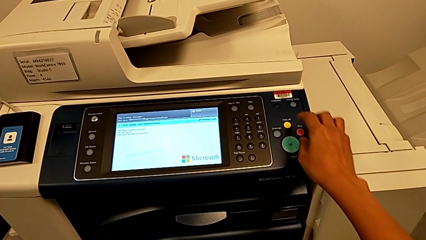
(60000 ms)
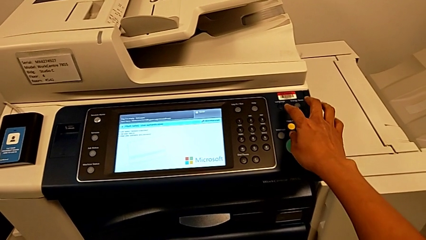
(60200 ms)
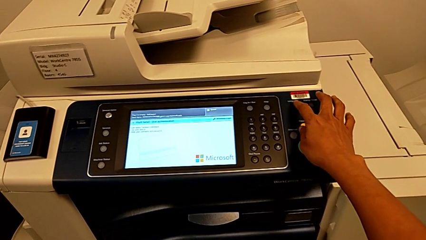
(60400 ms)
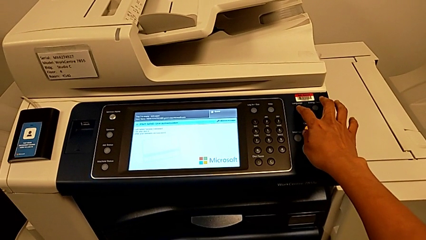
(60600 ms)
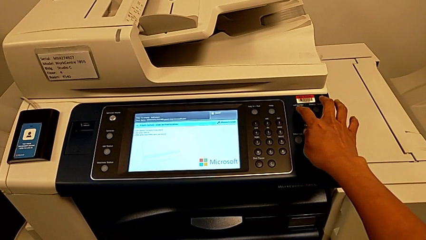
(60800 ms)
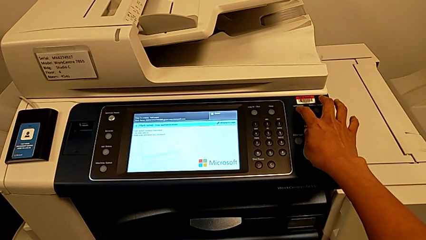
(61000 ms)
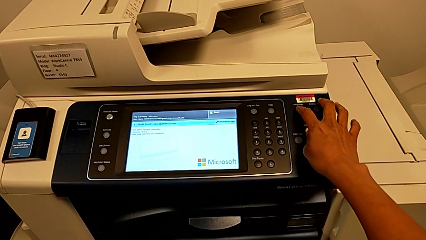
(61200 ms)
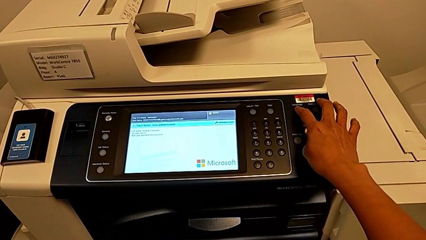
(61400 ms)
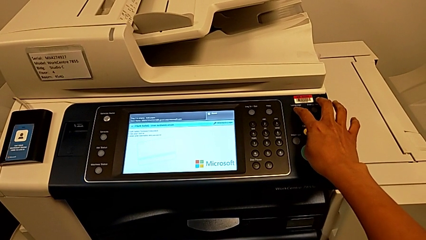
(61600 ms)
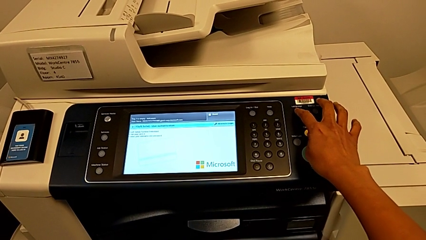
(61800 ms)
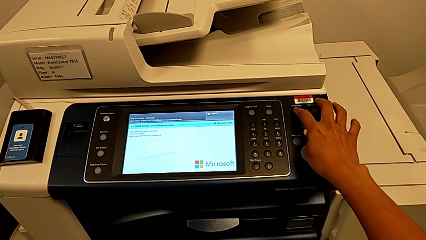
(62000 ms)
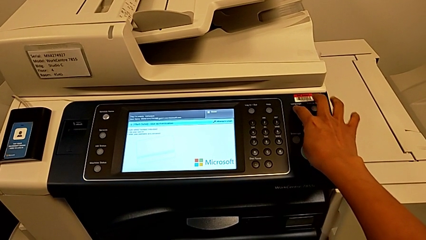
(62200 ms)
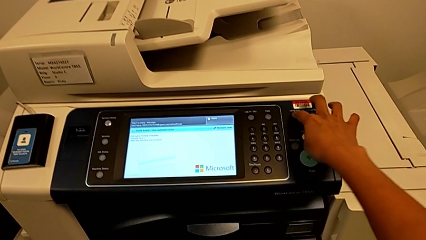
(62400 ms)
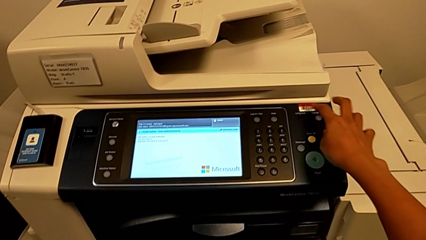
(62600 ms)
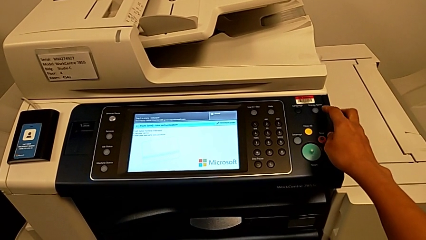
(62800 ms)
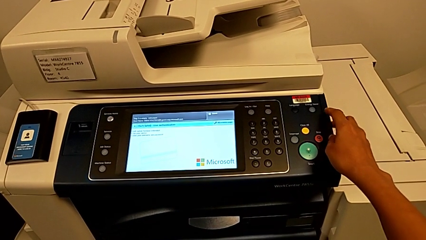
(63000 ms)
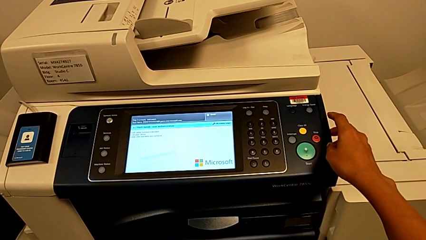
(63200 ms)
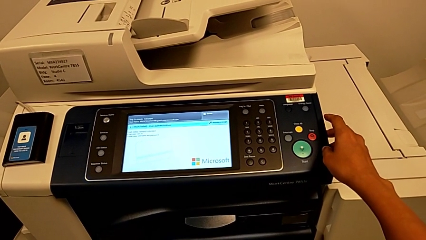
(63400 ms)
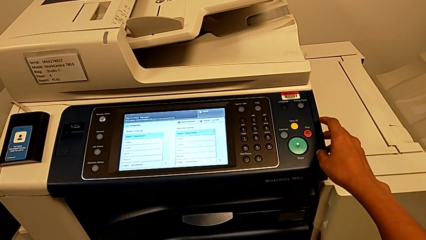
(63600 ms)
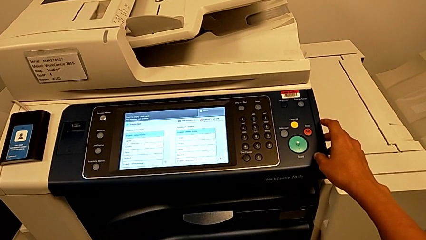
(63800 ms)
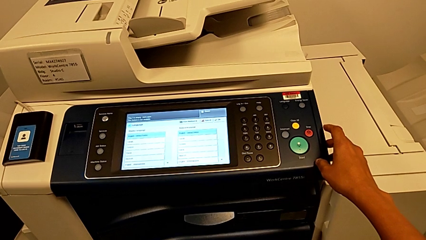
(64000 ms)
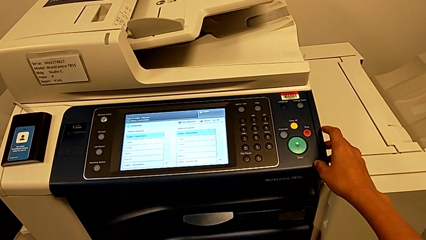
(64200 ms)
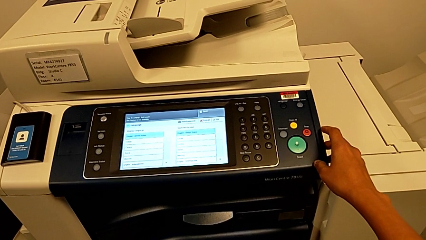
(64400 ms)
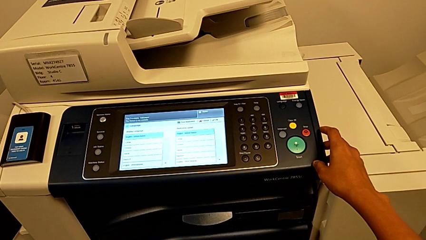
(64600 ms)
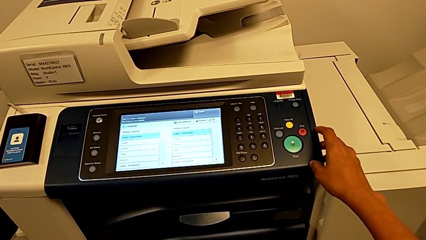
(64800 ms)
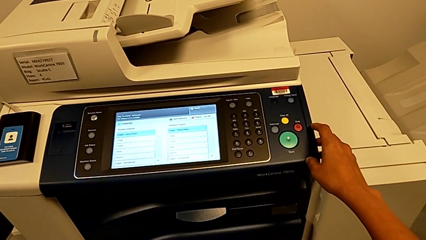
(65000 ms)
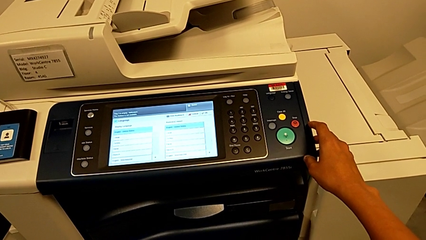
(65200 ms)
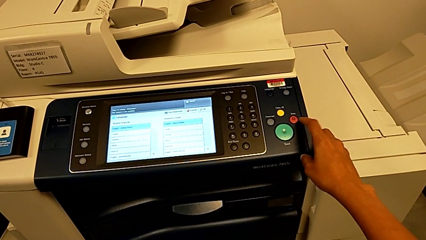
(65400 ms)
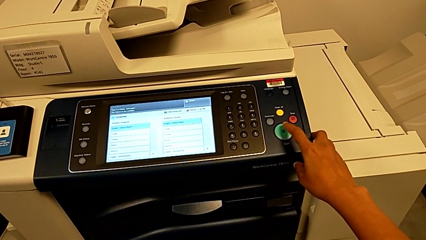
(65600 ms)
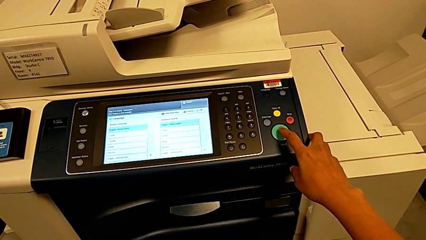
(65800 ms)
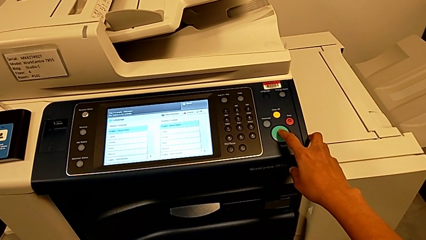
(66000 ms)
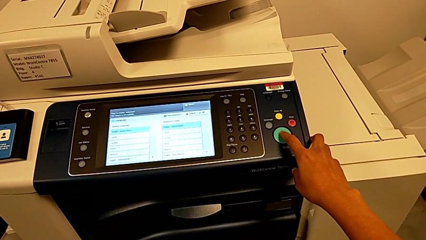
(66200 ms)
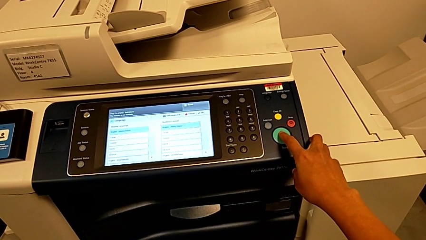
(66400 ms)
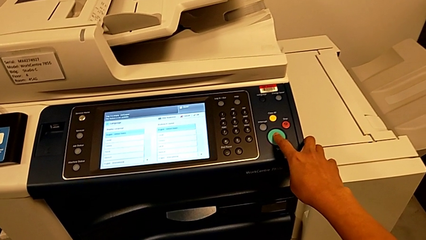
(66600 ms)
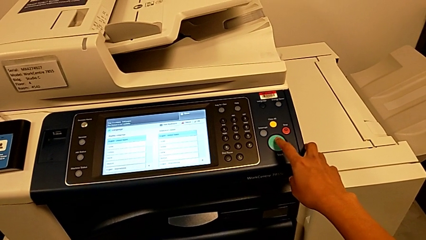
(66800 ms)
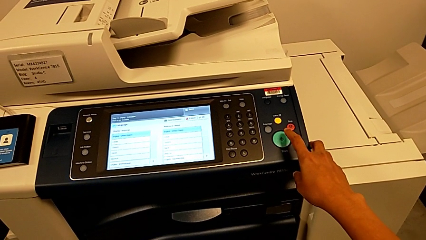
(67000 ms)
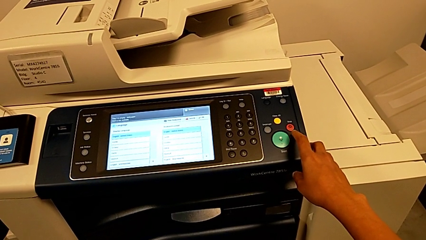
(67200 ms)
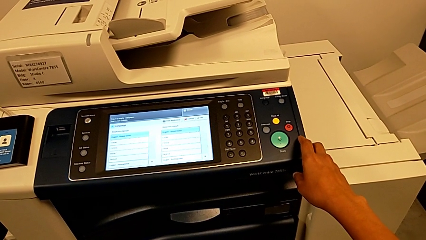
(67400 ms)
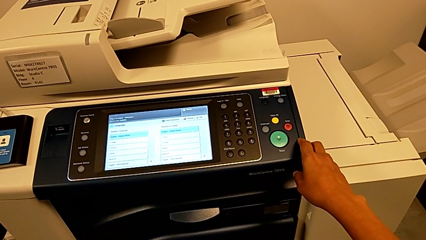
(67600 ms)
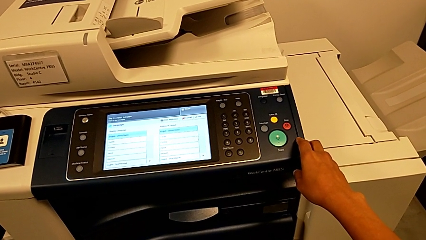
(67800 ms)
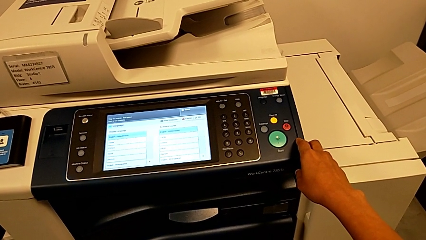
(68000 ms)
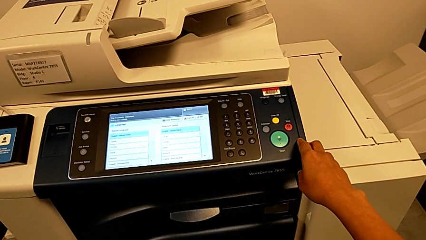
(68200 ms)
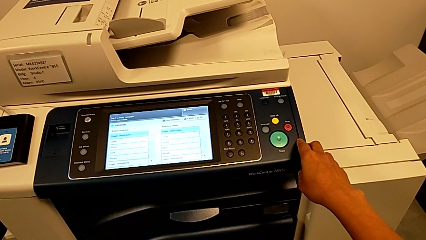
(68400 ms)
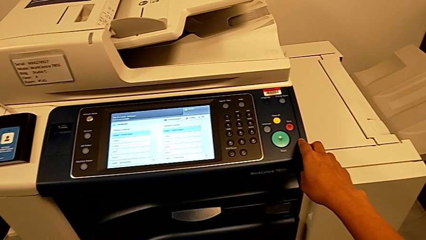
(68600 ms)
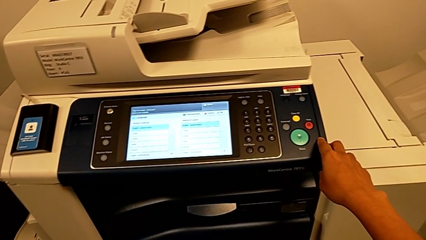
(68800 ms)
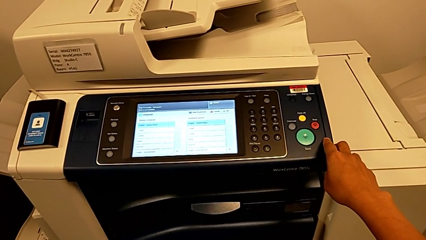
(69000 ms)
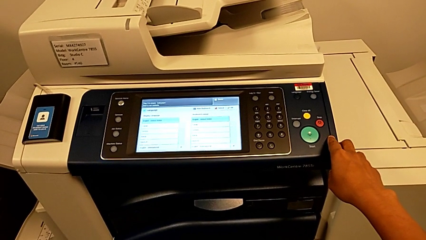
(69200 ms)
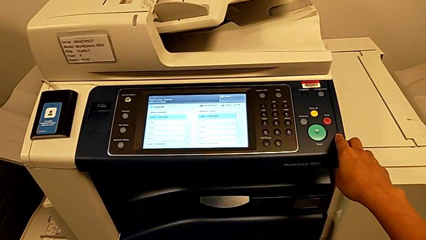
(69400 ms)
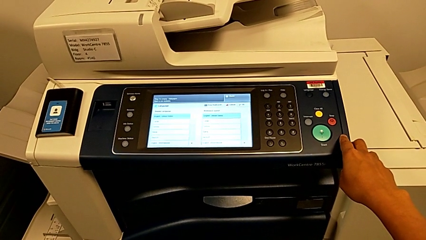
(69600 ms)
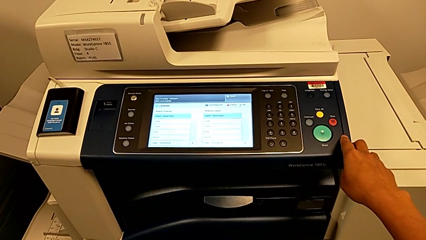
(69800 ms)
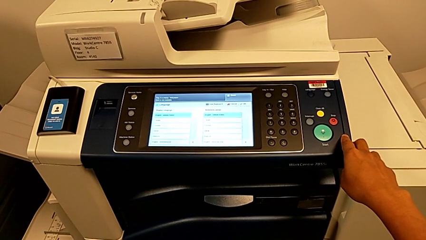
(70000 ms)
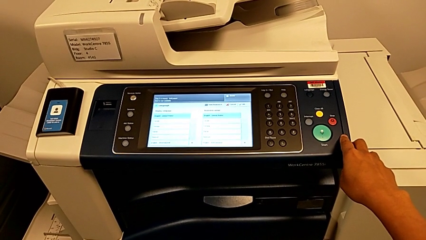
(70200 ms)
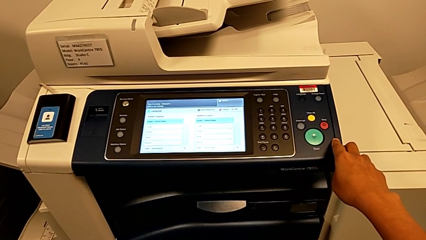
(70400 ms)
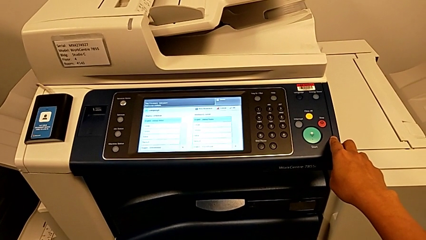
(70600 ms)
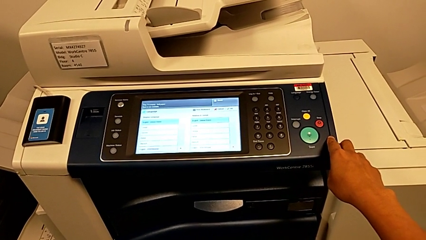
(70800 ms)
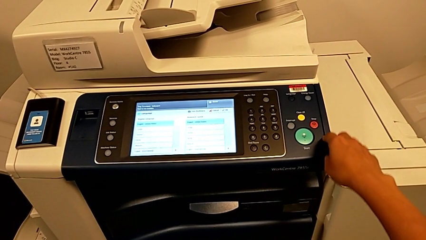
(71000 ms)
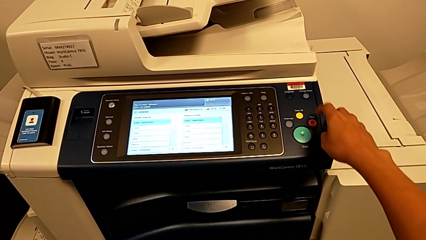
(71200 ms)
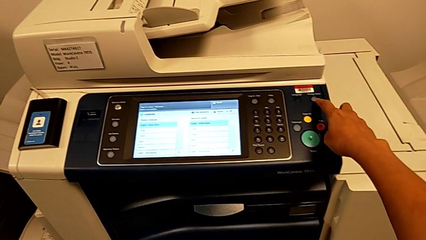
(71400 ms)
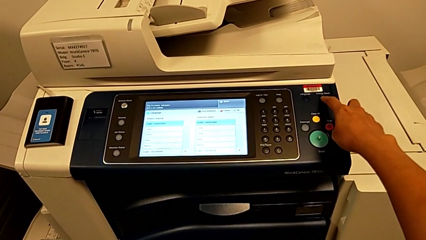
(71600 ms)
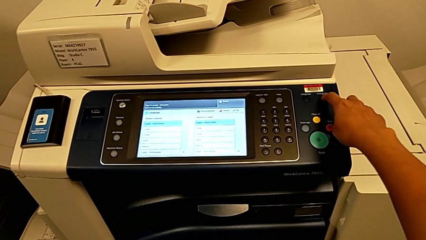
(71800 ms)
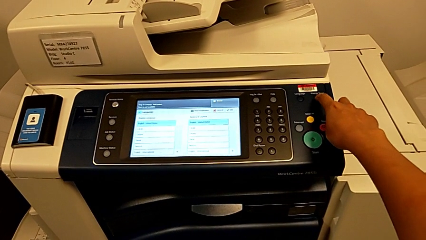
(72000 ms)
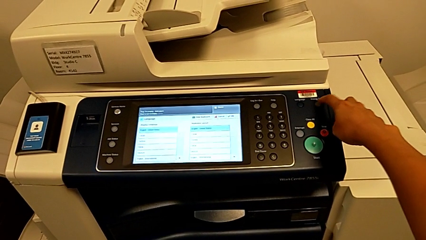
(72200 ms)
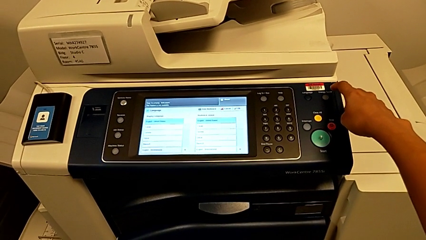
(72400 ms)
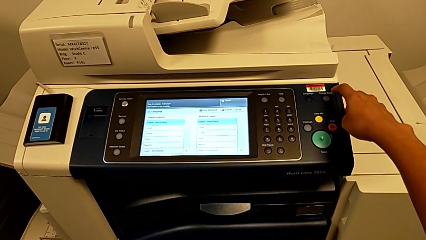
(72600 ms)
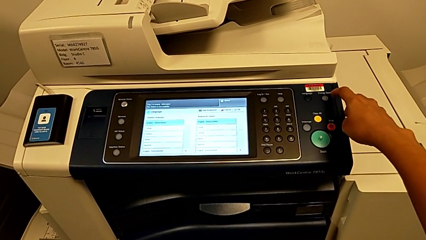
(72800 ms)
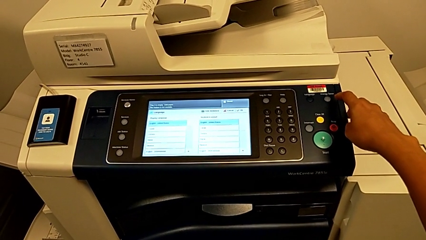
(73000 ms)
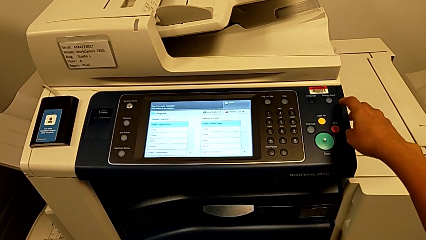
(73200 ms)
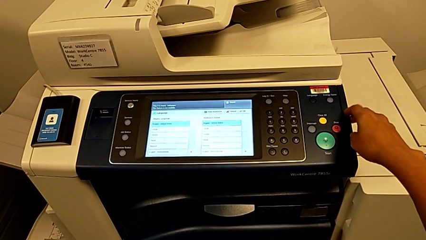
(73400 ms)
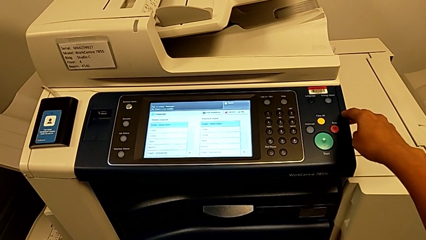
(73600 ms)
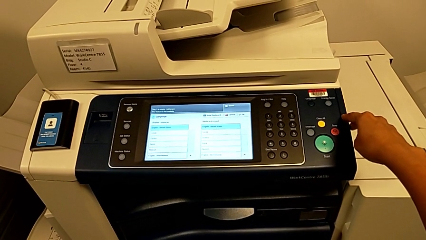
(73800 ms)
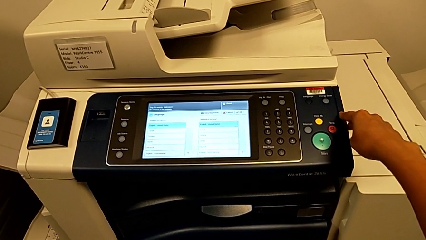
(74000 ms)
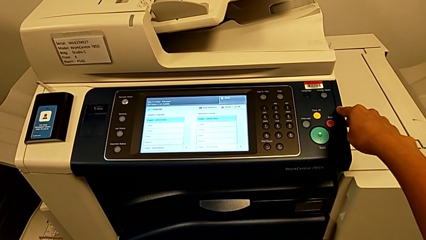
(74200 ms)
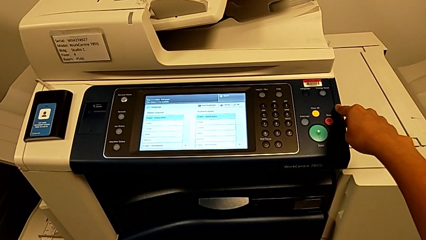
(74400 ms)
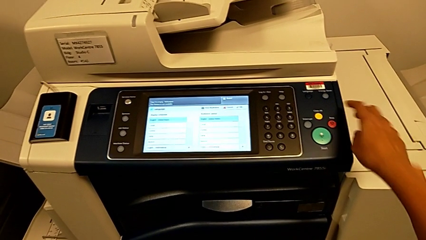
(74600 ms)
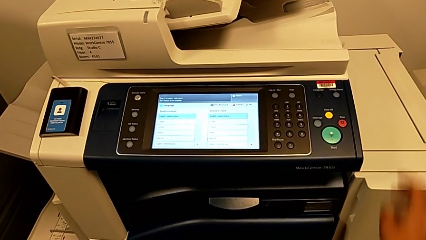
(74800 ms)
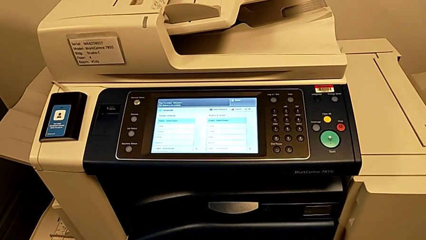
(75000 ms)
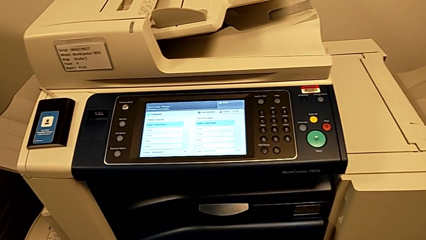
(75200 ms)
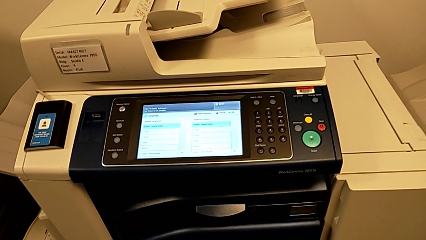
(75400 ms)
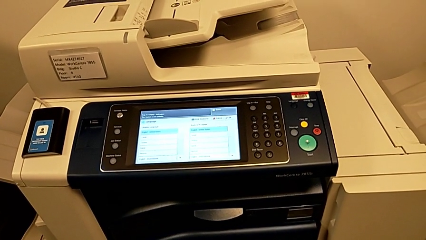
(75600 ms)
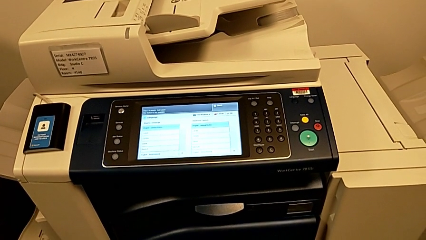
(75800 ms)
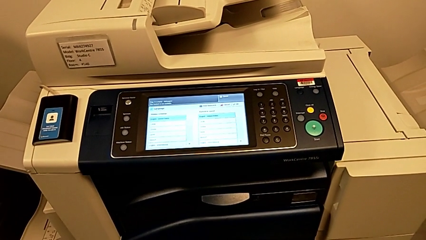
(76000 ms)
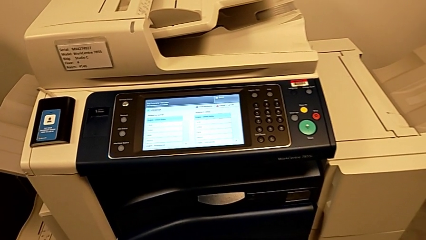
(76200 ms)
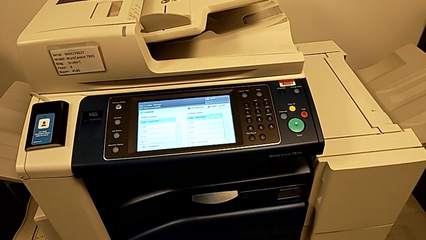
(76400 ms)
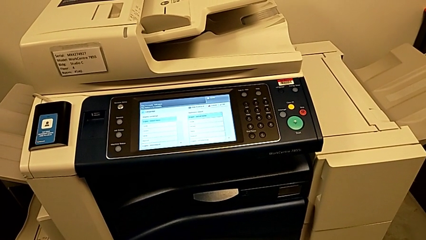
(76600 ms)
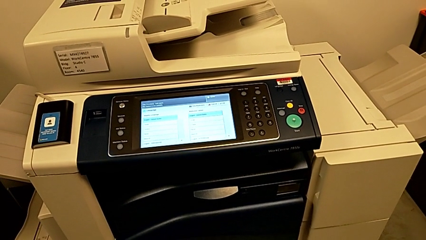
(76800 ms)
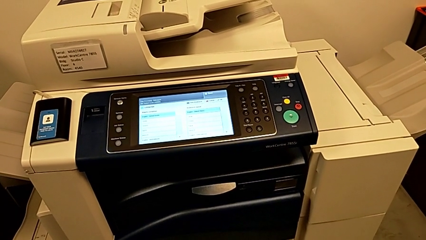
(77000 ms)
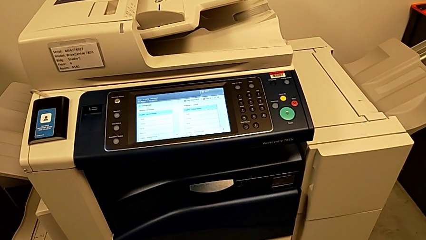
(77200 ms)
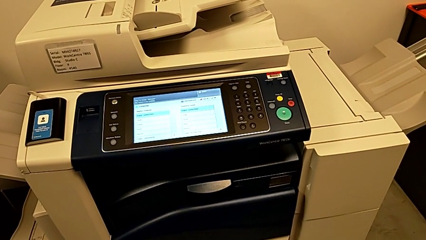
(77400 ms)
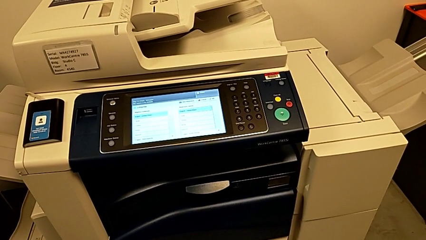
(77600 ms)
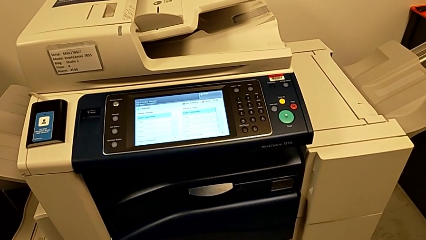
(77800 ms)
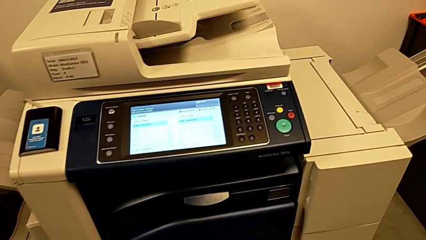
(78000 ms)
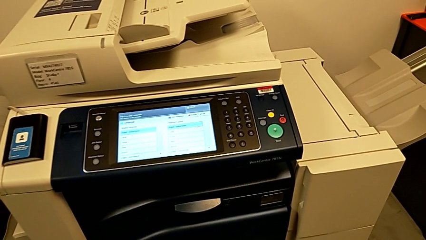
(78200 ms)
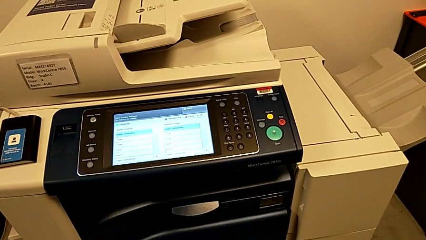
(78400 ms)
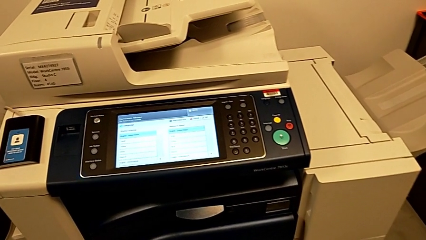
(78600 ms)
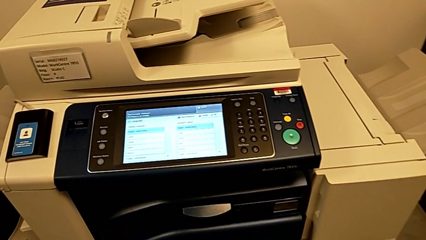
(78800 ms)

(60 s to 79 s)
The camera wearer is turning off the printer. They wrongly press the wrong button, press the green button and press the wrong button.
